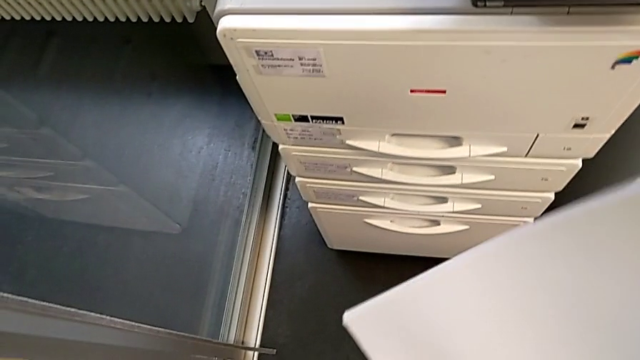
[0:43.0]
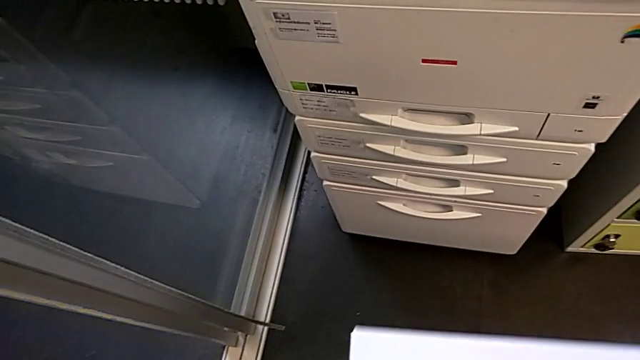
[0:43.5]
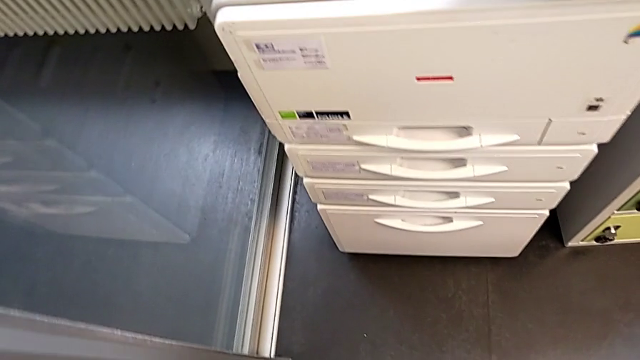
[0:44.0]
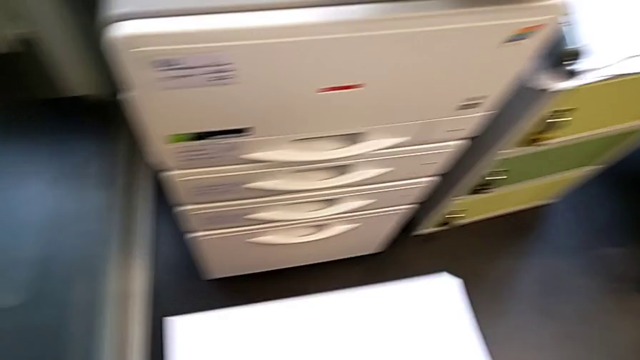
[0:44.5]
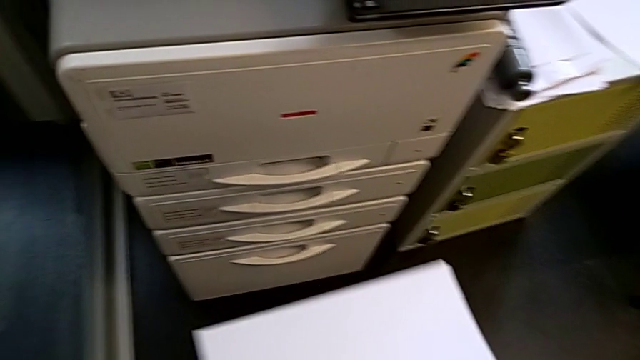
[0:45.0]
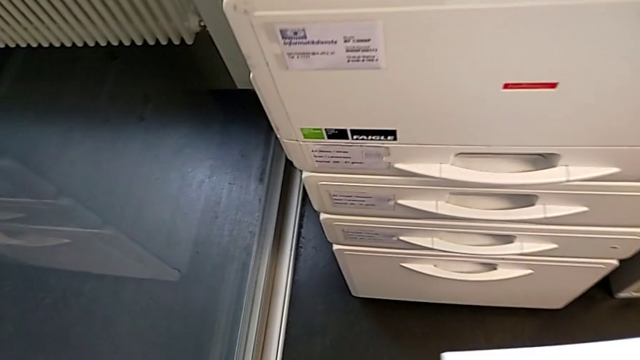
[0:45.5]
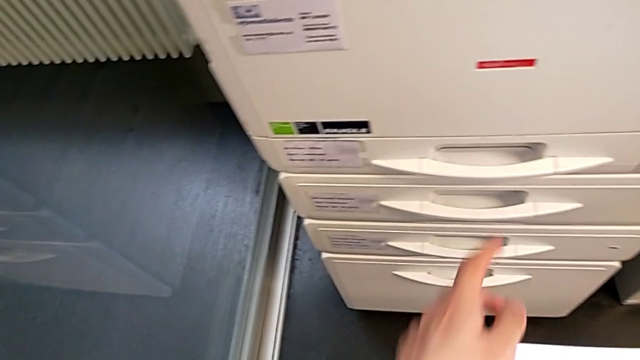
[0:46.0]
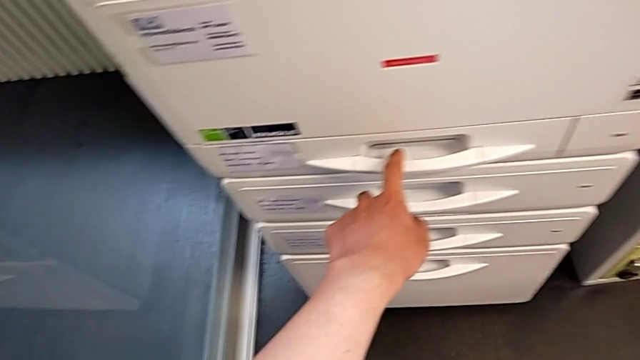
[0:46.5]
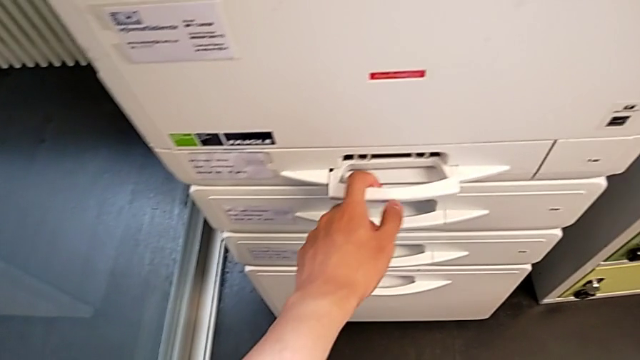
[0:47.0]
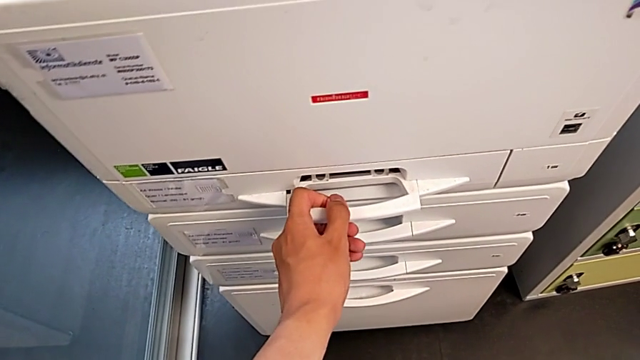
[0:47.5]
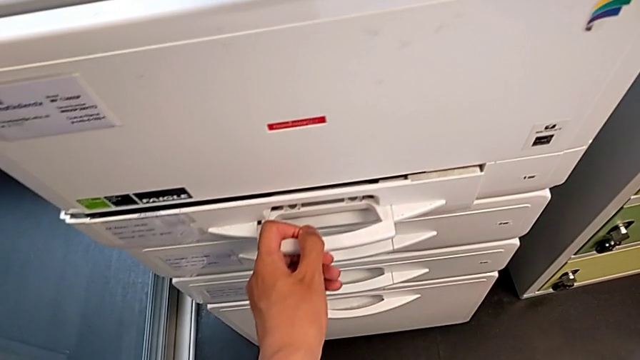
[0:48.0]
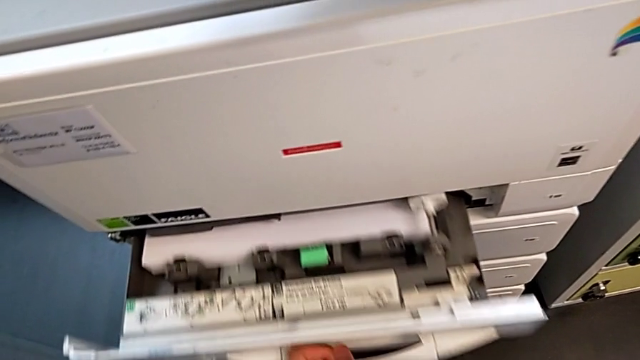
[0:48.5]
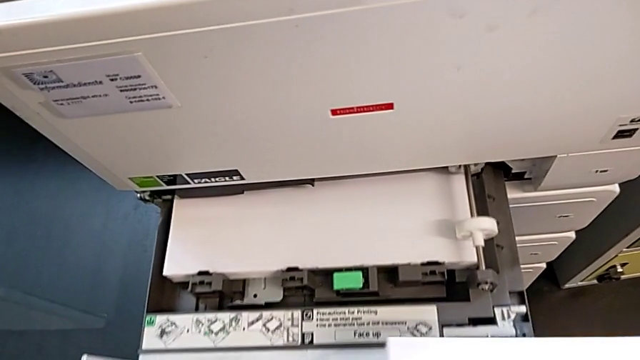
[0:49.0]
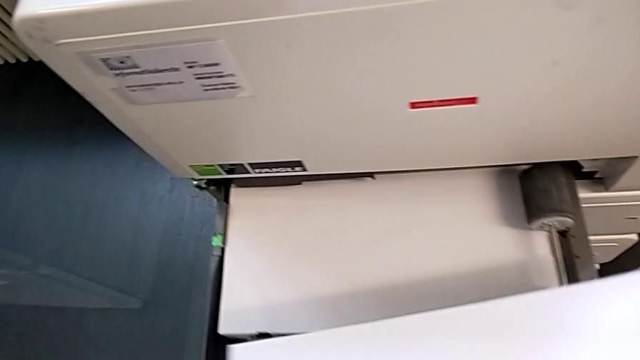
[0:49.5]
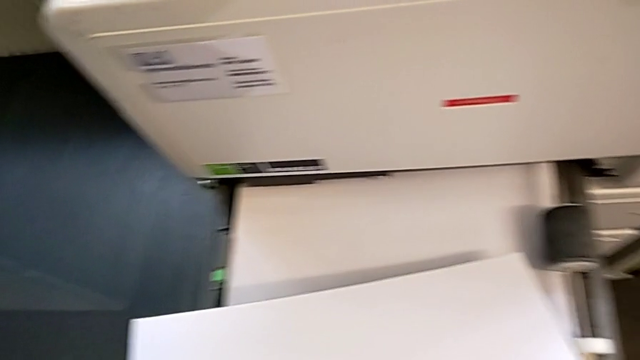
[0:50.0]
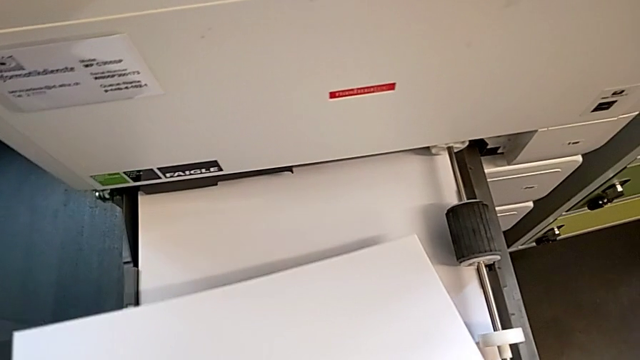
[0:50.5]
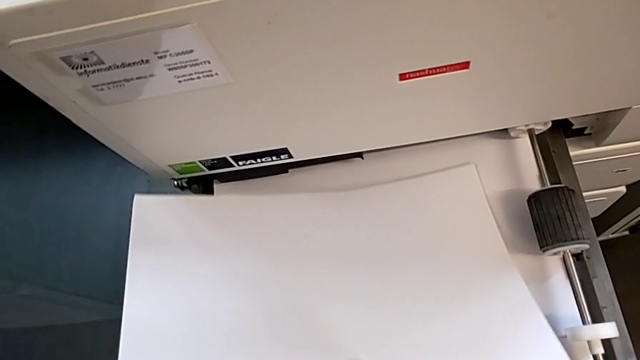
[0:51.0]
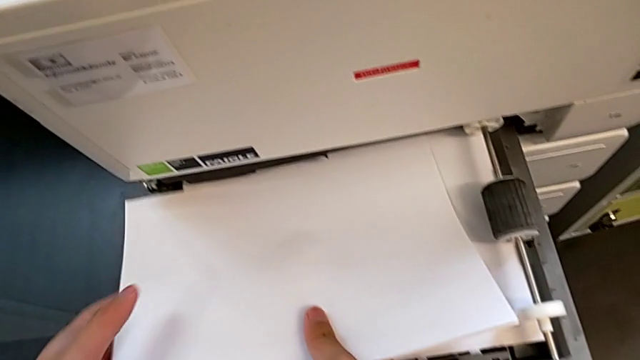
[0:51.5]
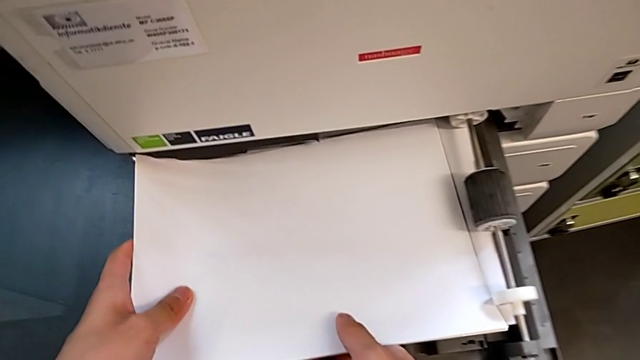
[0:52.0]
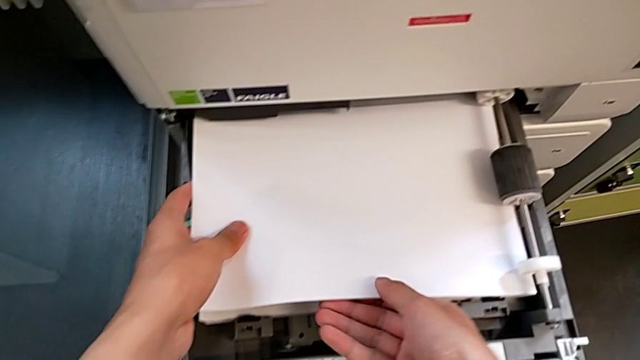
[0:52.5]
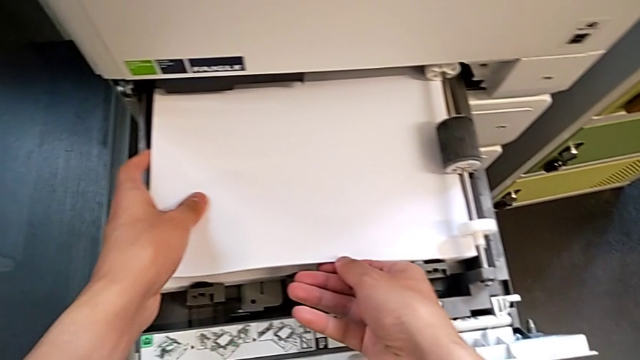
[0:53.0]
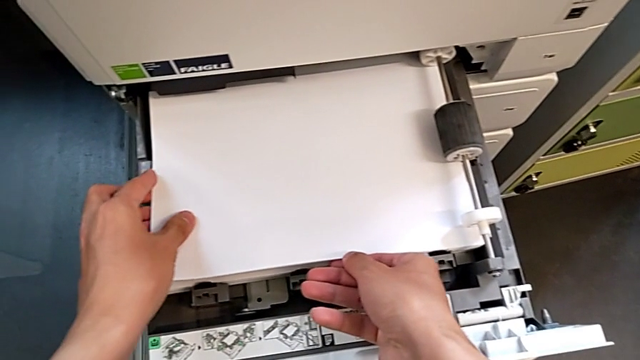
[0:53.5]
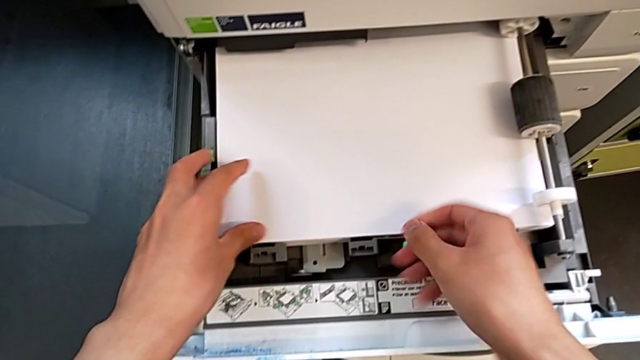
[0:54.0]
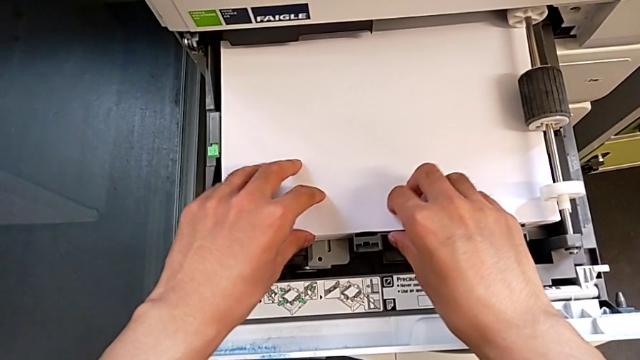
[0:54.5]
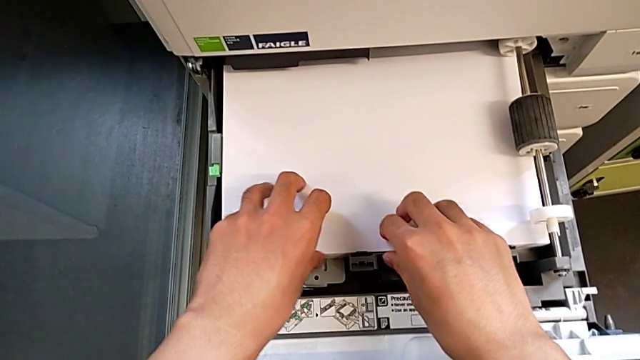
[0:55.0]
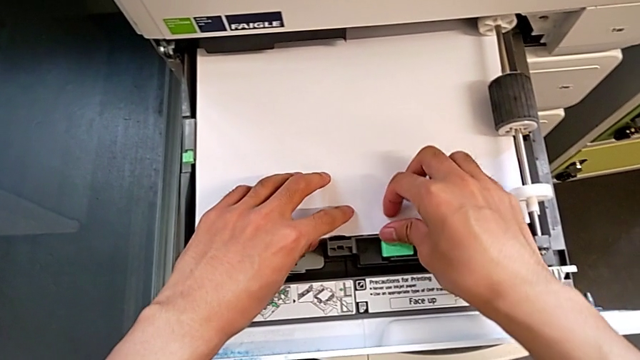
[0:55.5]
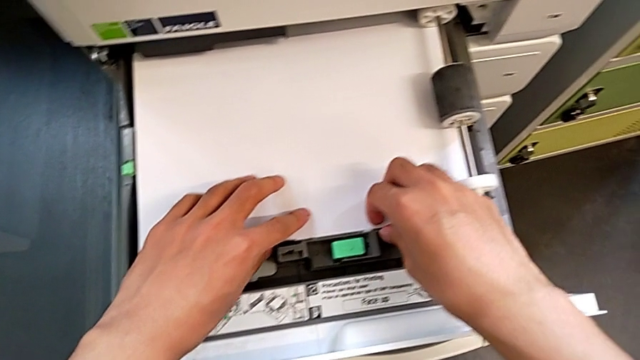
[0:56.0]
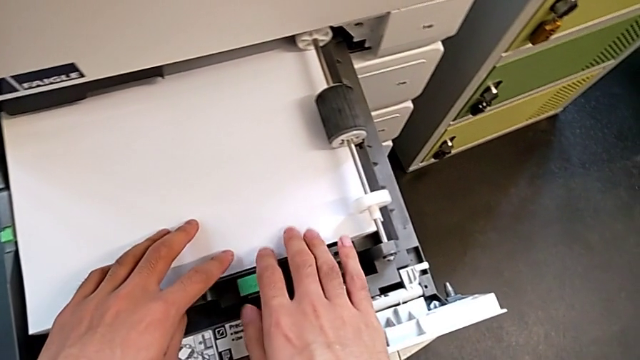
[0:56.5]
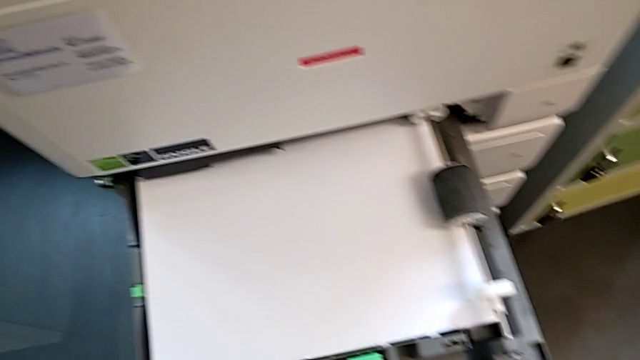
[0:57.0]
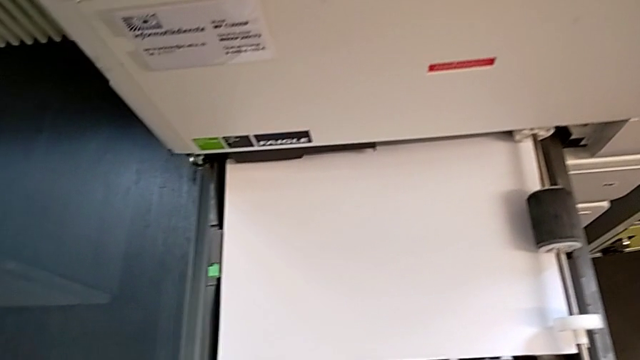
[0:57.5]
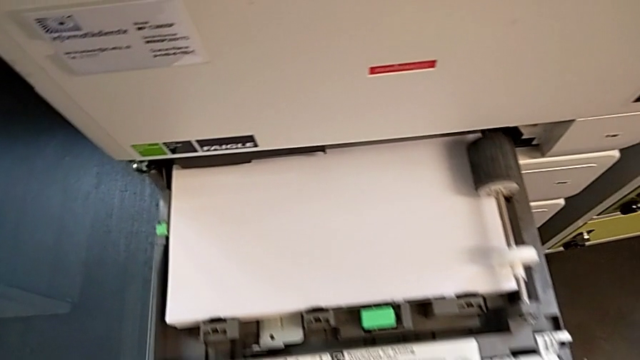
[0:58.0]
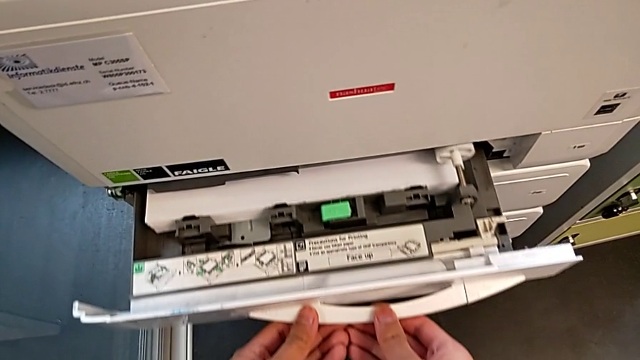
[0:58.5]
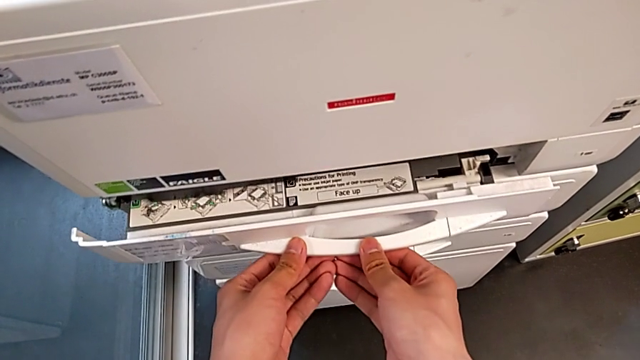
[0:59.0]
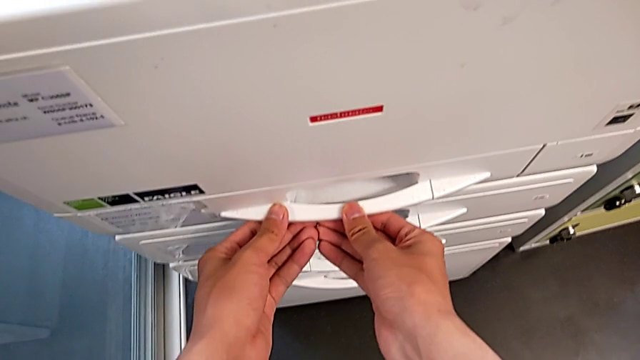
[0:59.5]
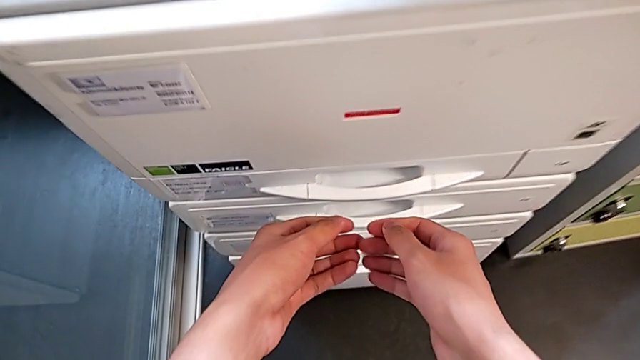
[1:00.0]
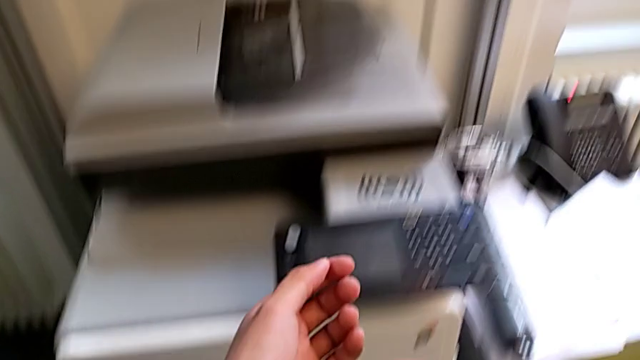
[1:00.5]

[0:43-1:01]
The camera wearer is loading a paper stack into the paper tray. They approach the printer, grab the paper tray, open it, approach the paper stack, insert it, align it and close the paper tray.

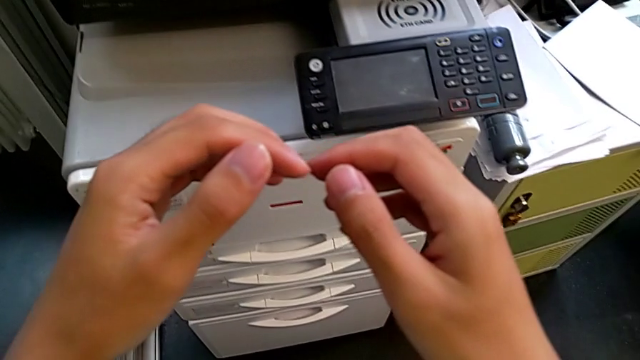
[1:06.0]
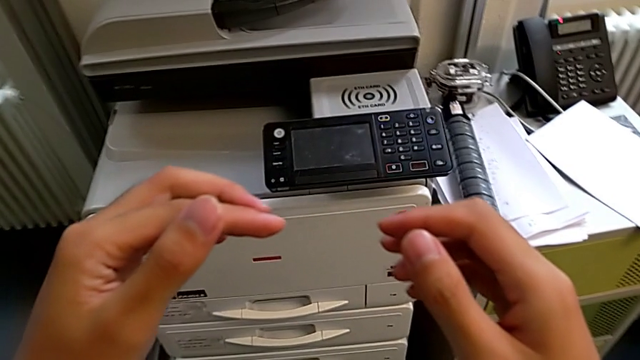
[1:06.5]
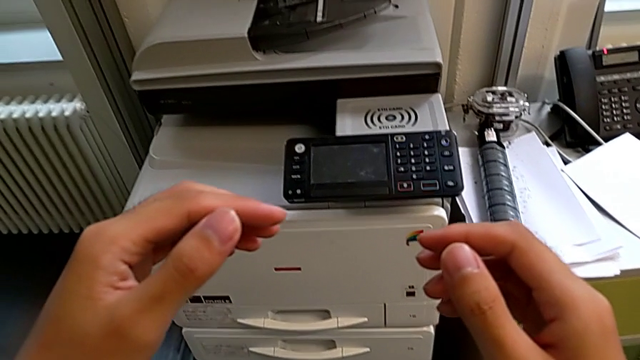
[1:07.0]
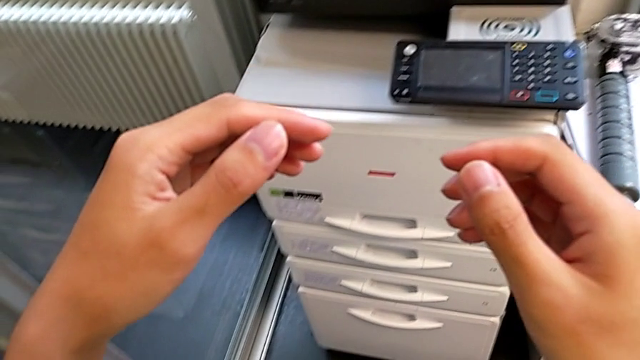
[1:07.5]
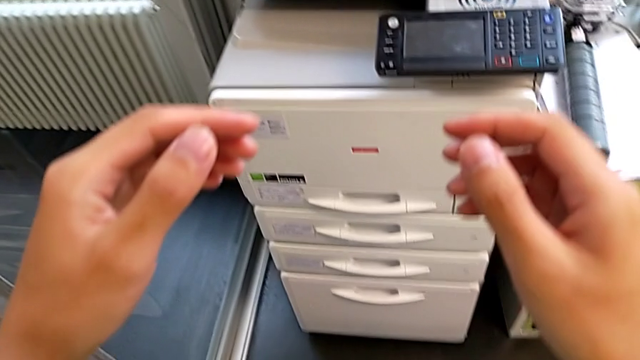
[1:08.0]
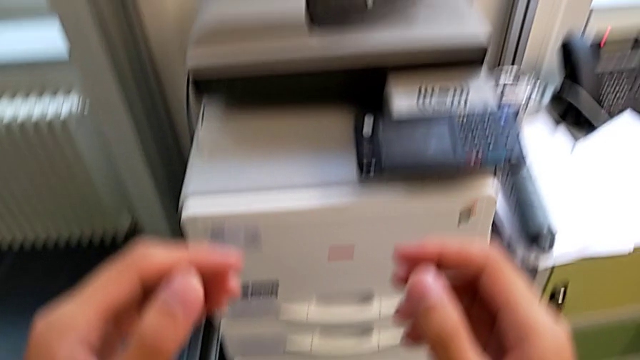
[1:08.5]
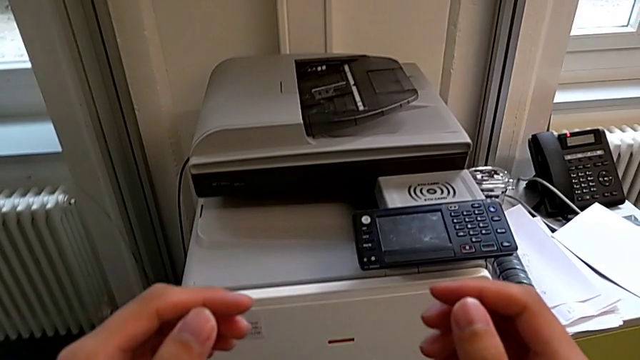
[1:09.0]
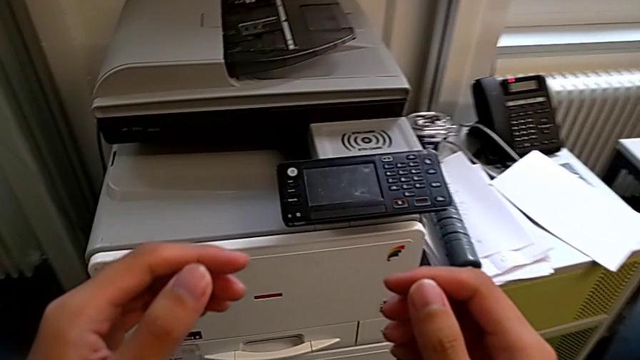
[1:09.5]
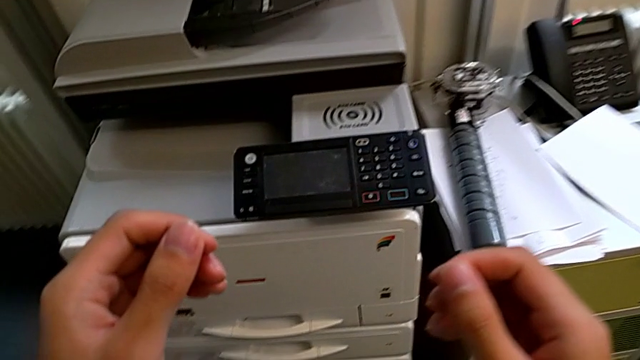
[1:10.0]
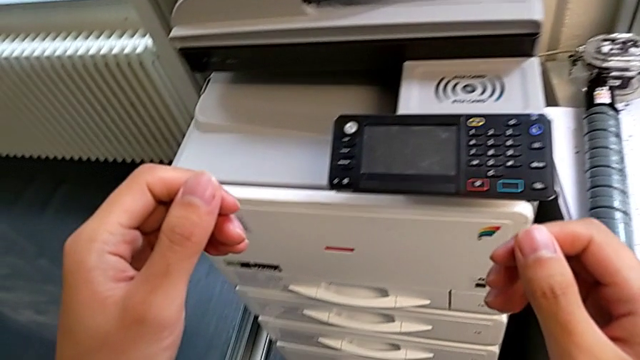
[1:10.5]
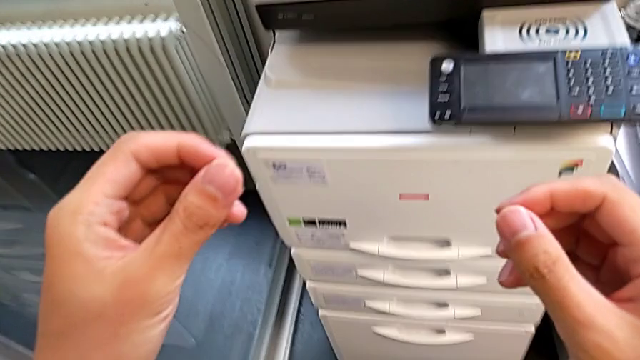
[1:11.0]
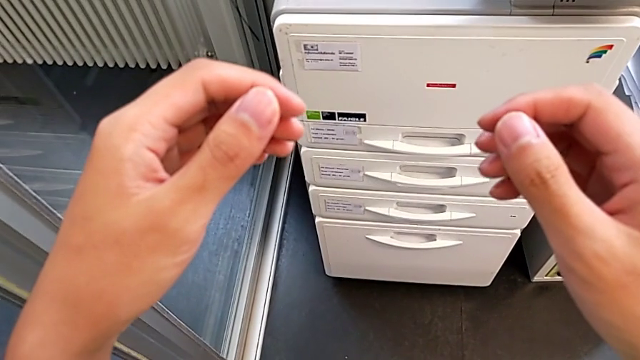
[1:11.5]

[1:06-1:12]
The camera wearer is exchanging a black ink cartridge.
